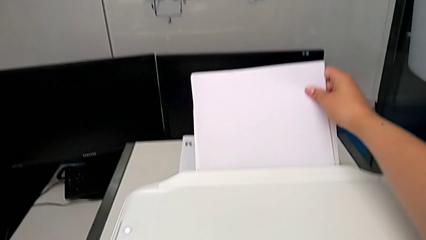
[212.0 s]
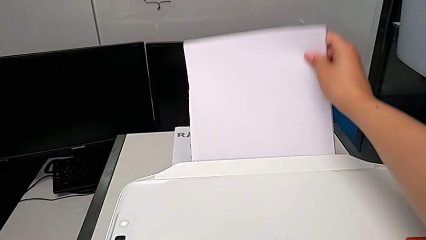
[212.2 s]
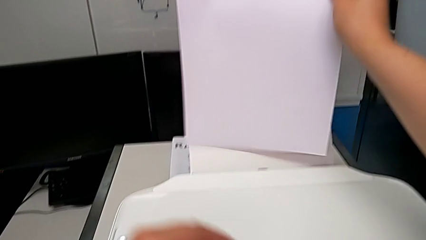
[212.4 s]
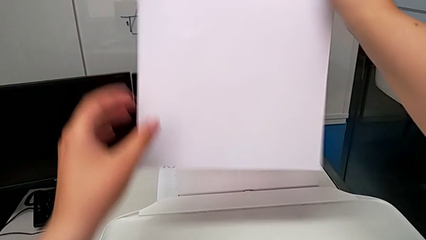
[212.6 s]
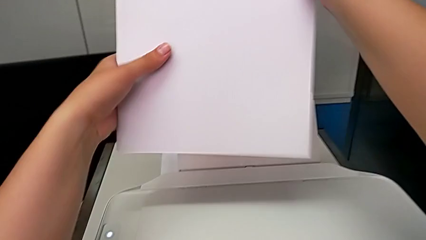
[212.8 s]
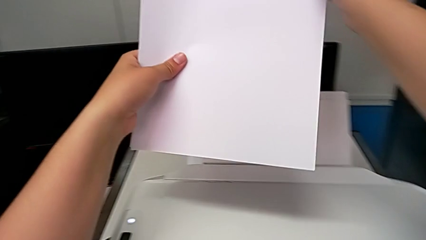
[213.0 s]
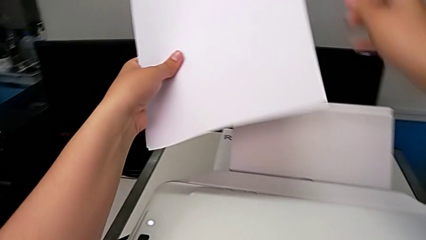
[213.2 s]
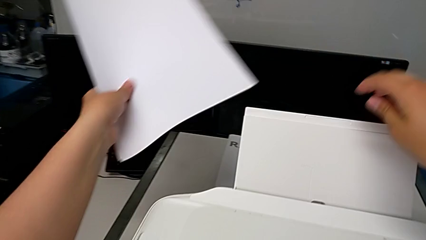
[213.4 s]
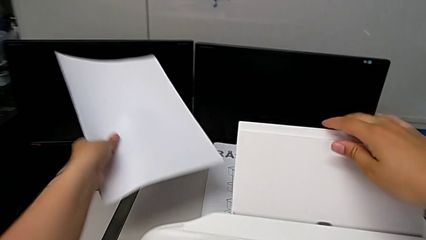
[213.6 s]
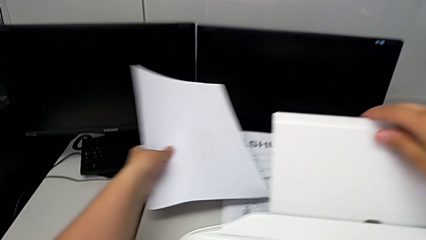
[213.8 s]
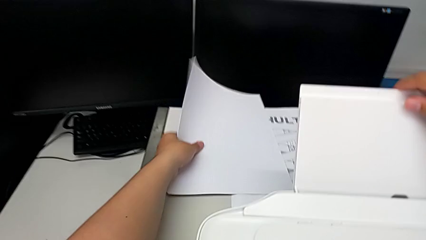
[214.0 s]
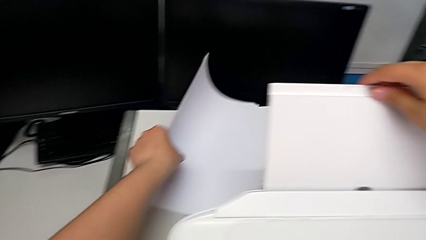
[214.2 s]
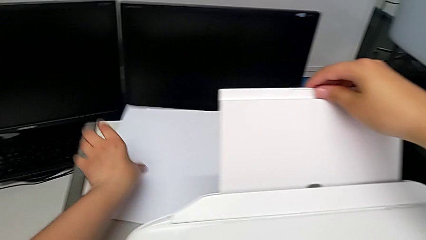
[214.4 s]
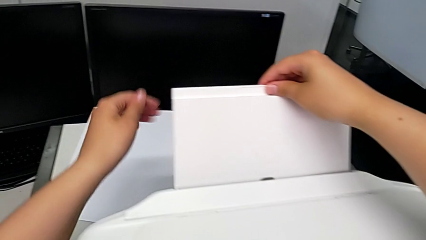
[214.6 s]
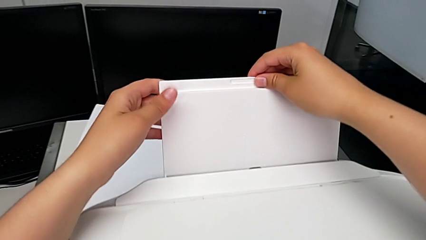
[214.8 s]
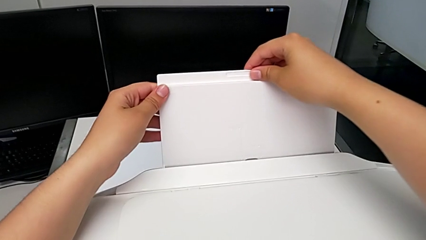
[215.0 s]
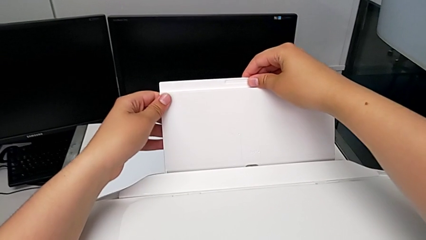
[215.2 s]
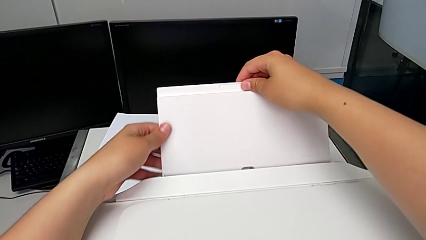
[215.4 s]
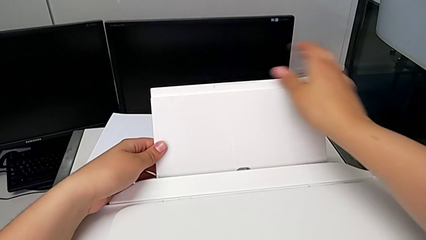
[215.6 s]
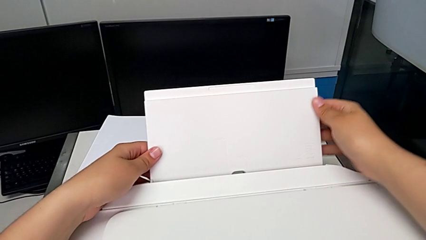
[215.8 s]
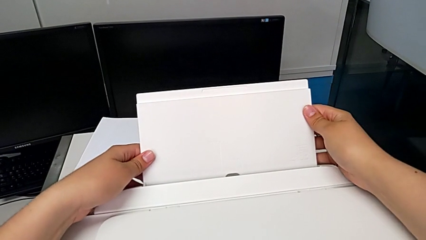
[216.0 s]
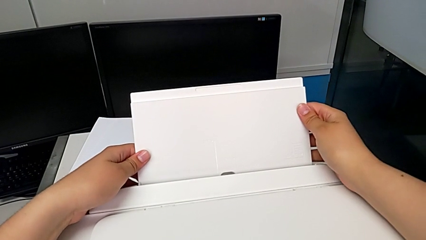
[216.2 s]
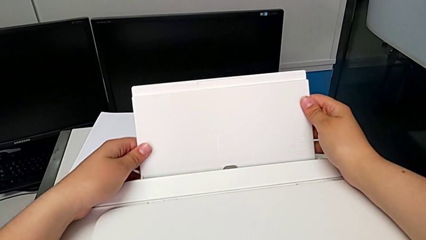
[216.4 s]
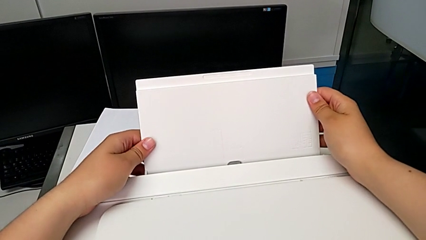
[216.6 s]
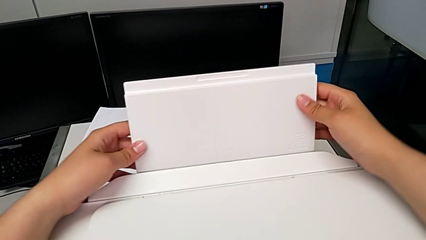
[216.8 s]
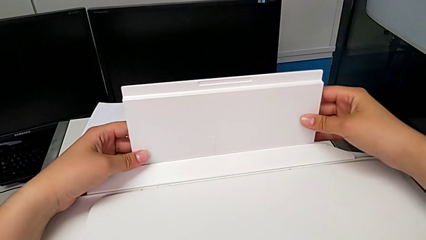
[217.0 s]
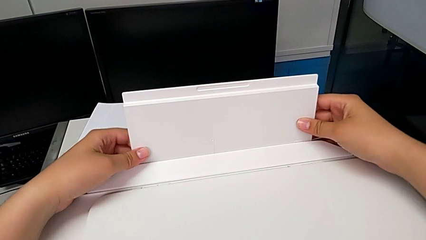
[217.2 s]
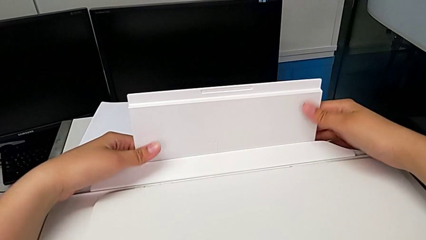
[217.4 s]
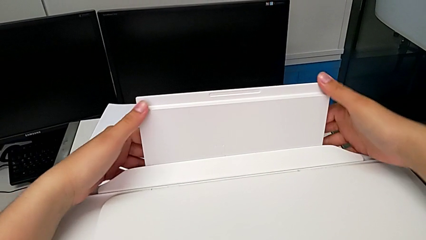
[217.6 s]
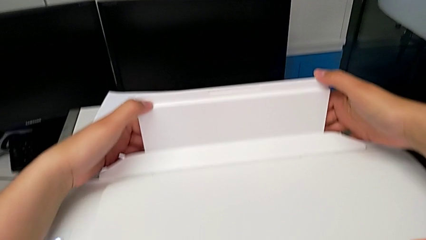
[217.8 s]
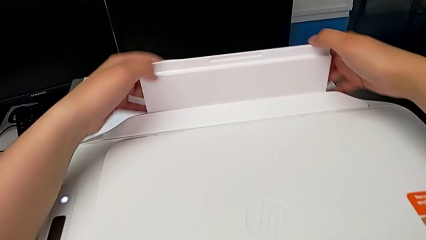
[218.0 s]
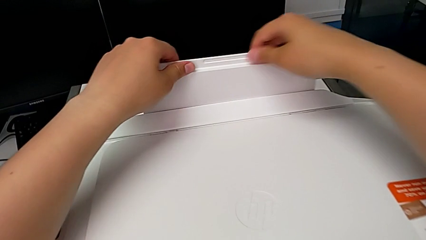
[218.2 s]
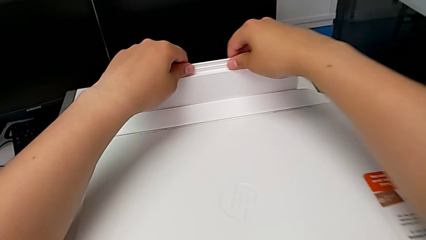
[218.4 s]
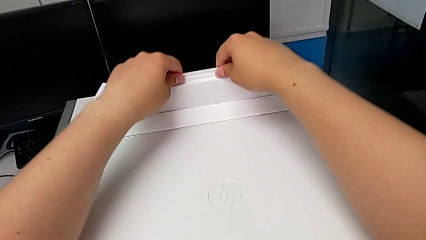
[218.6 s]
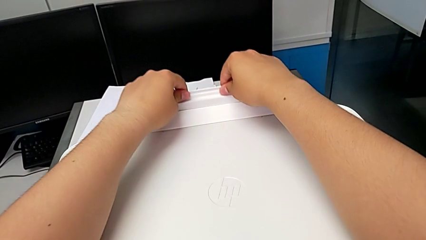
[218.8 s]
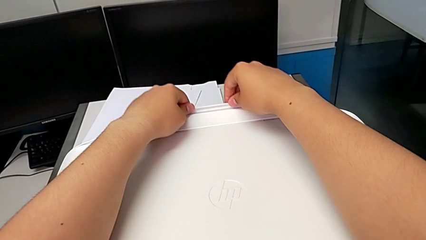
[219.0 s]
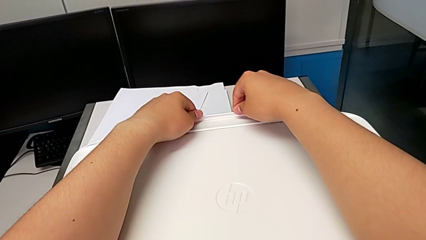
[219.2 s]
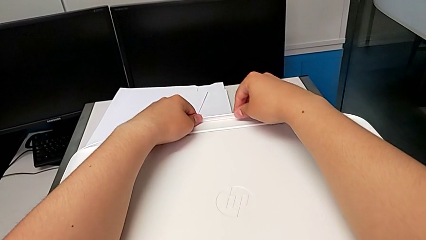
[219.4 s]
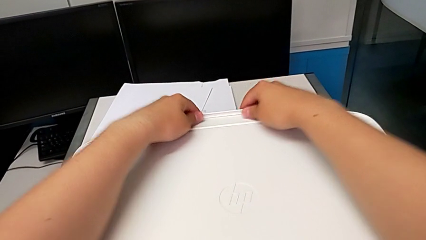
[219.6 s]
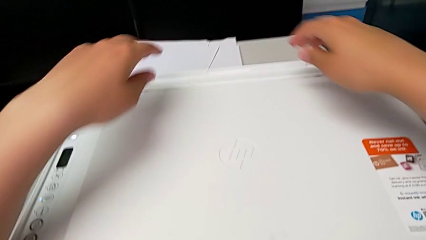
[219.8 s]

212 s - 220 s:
The camera wearer is closing the printer. They grab the paper stack, place it, hold the paper tray and push it downward.
